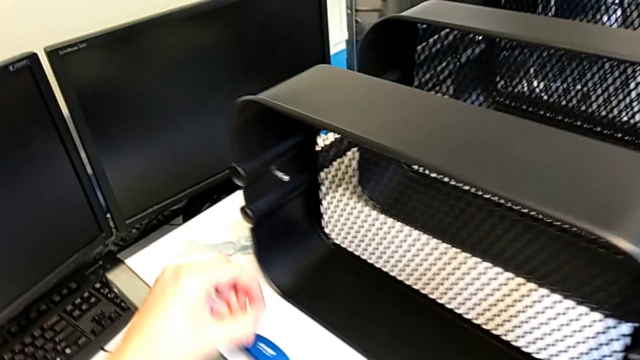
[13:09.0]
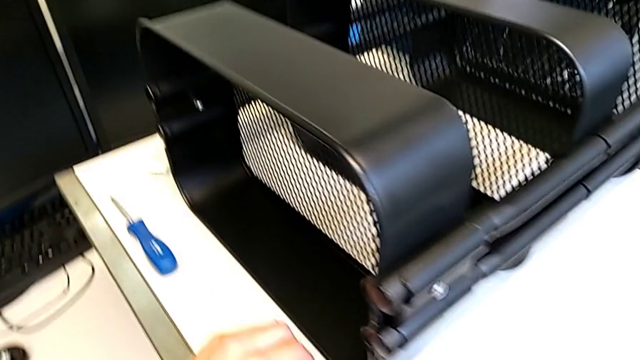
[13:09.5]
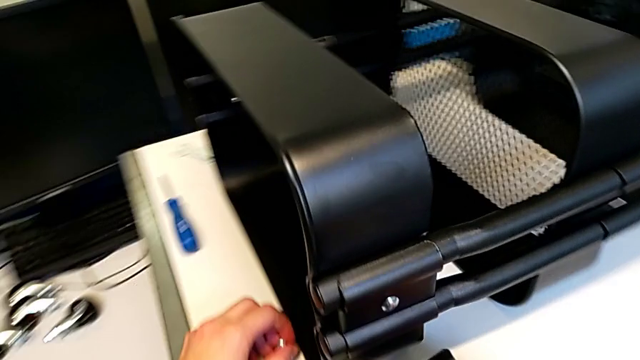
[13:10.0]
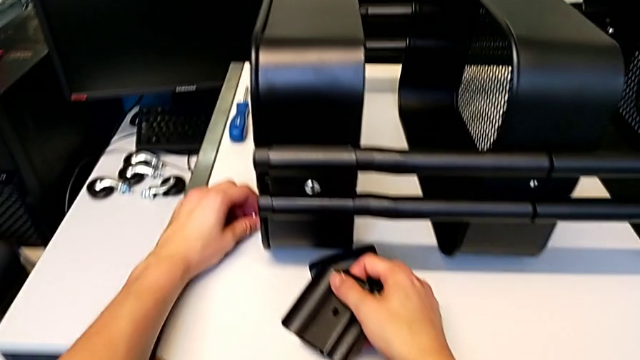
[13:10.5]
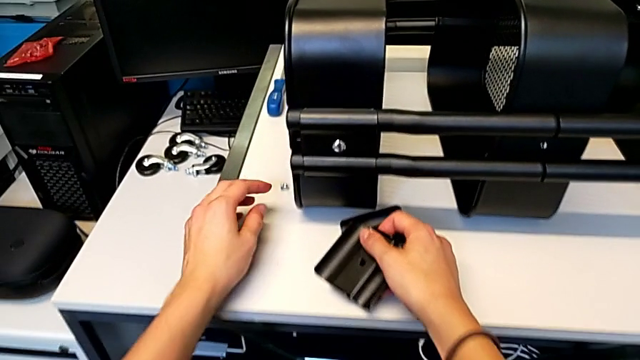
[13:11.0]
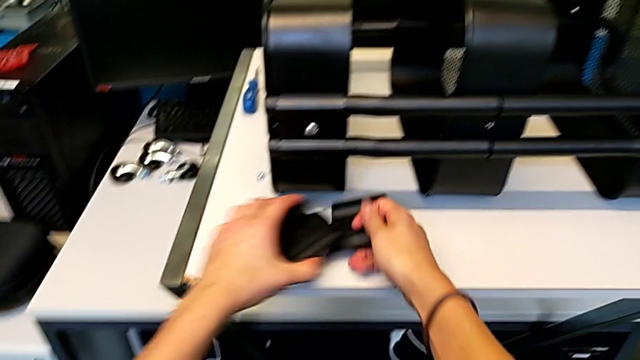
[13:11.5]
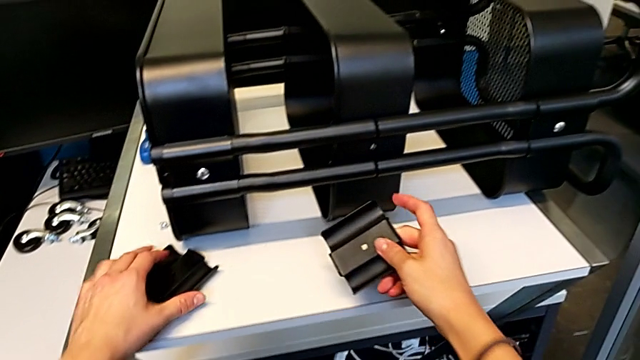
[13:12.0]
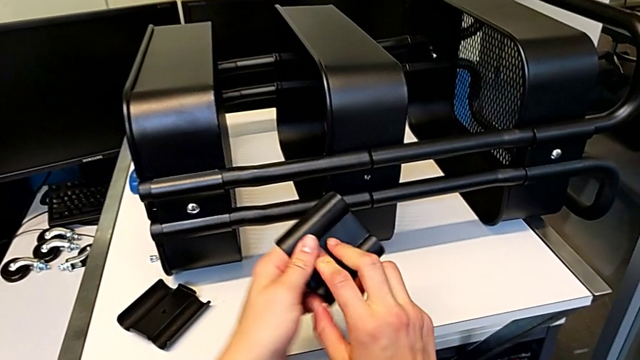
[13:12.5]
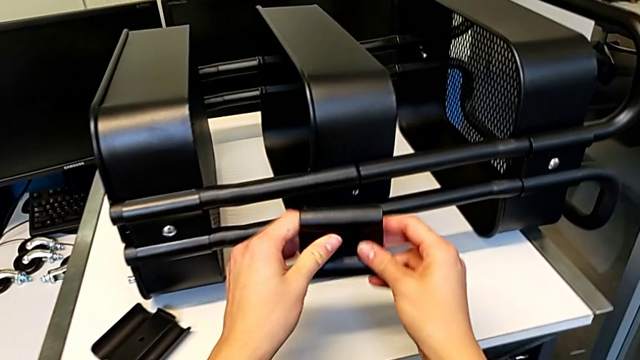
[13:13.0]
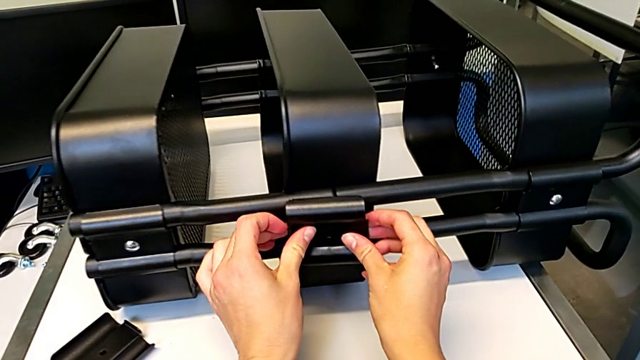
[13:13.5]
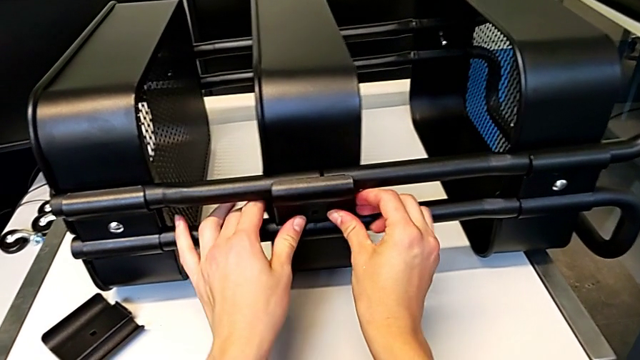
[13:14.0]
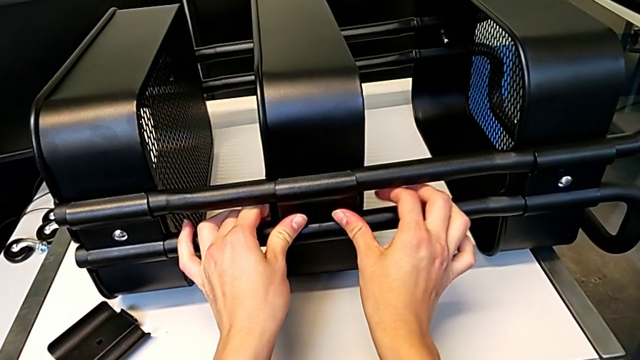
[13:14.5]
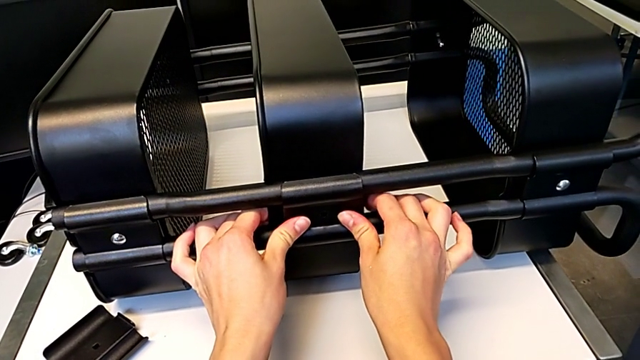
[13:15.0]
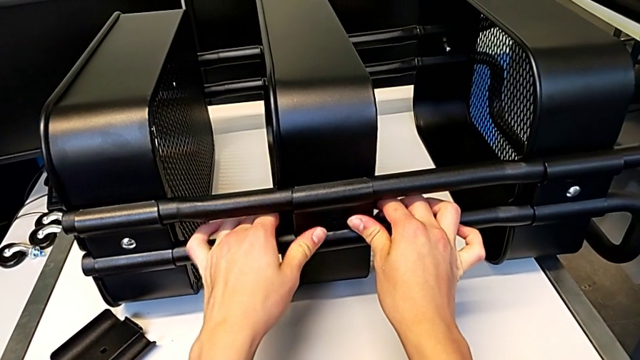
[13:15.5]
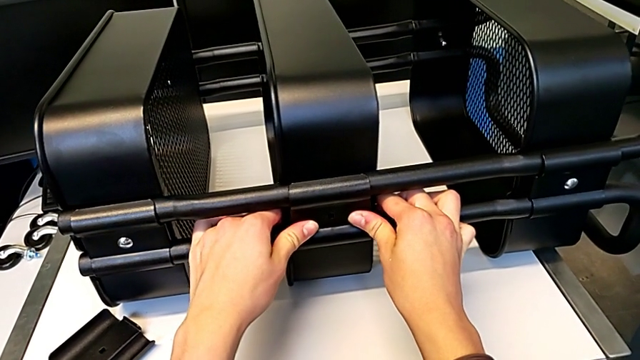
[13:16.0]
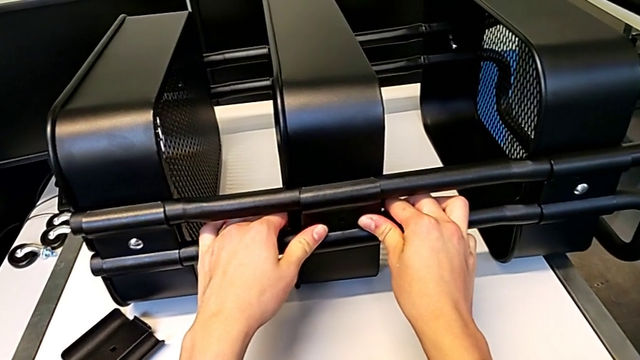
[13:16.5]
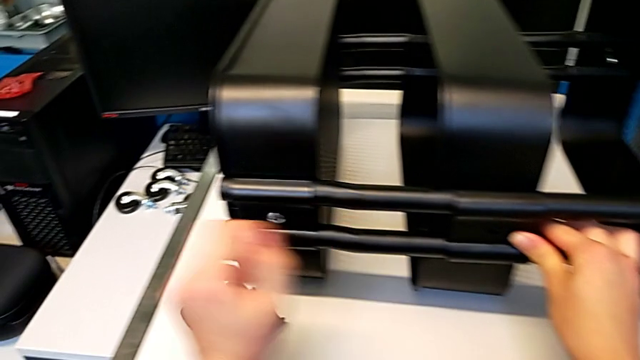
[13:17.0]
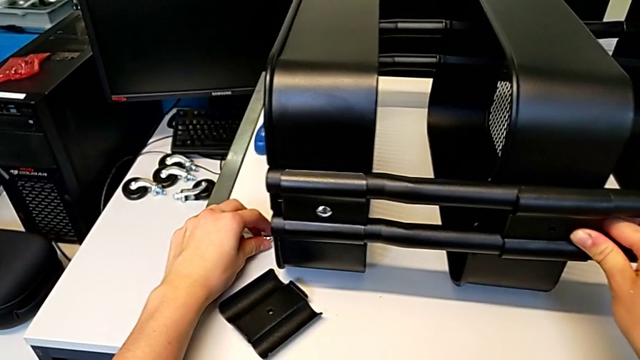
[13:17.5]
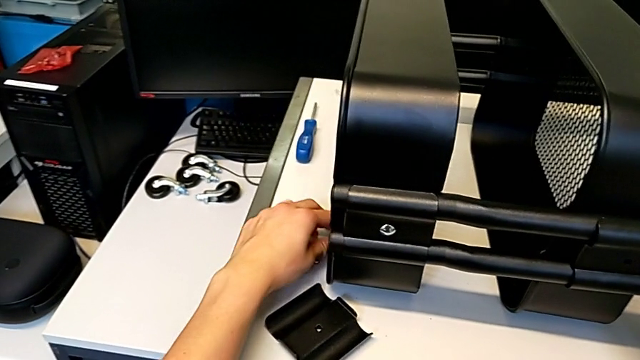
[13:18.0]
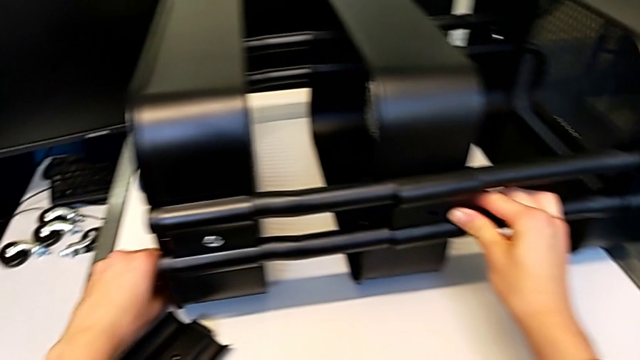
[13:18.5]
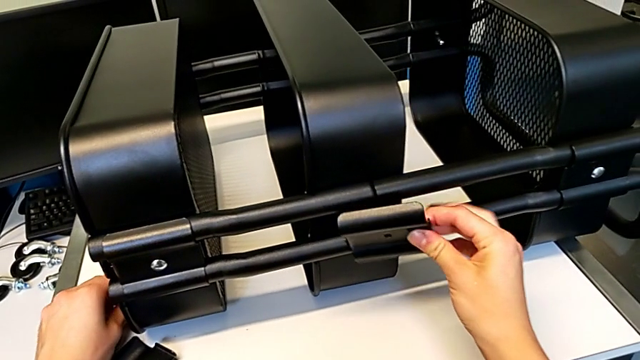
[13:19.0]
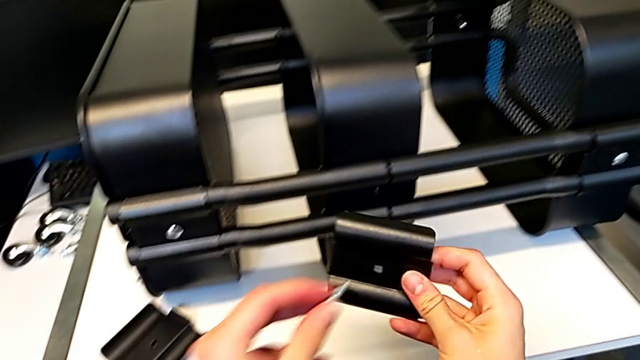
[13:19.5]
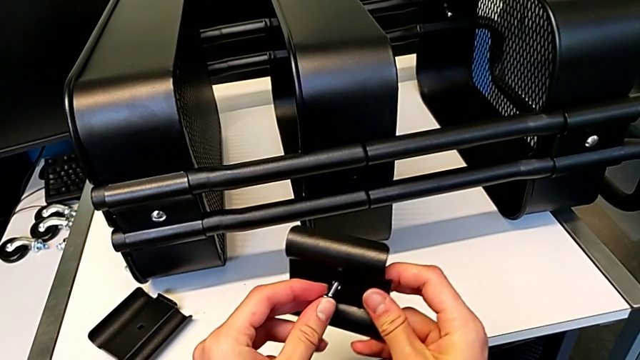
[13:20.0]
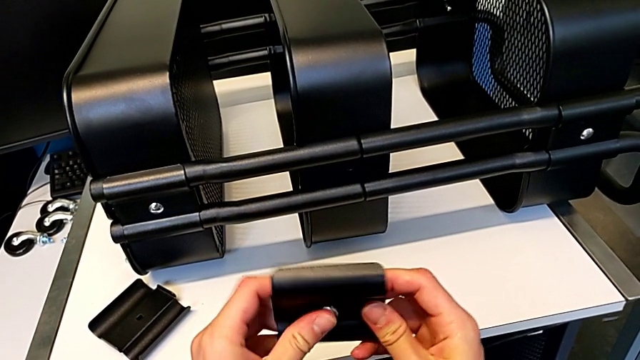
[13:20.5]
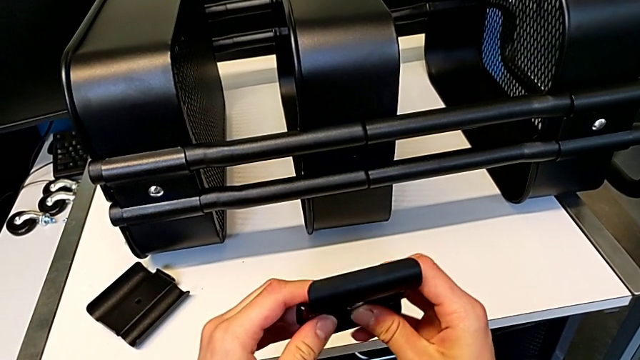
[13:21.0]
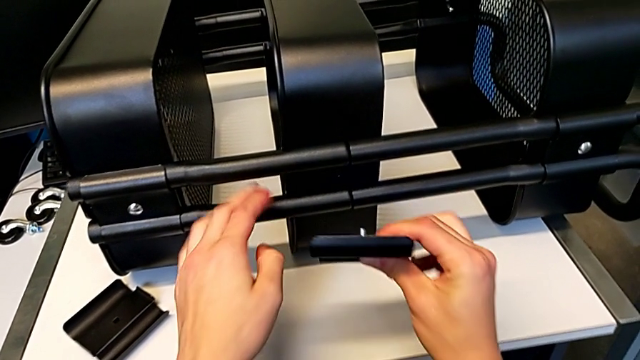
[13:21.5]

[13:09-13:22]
The camera wearer is assembling the first bracket in the middle tray. They place the bolt, place the hexagon cap nut, place the bracket, assemble it, align it, grab the bolt and insert it.

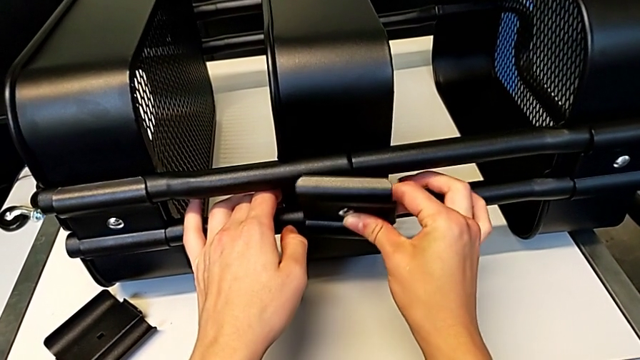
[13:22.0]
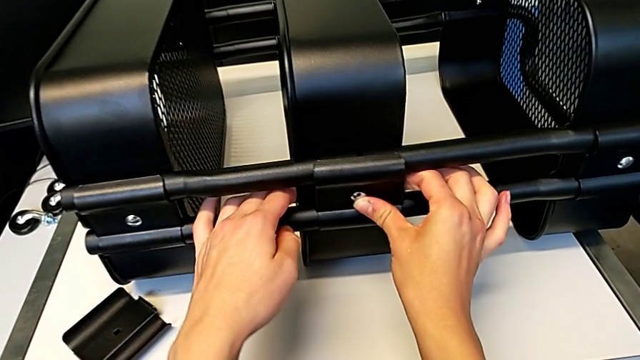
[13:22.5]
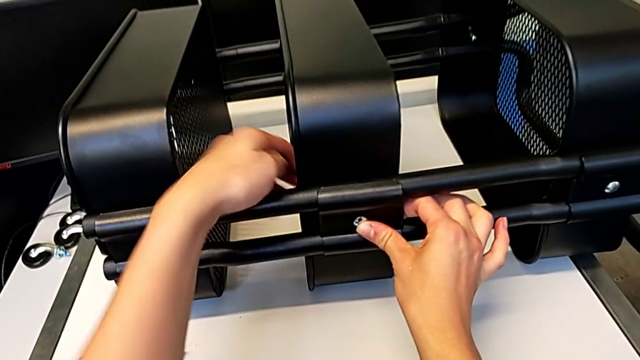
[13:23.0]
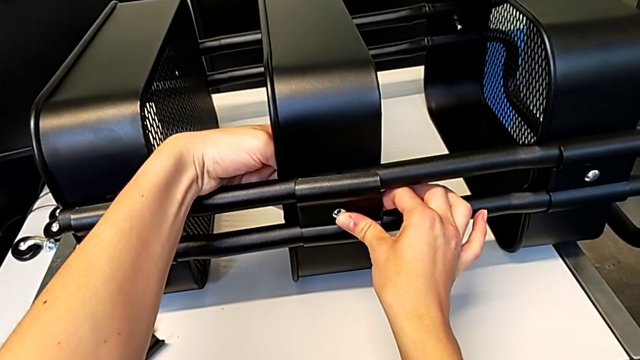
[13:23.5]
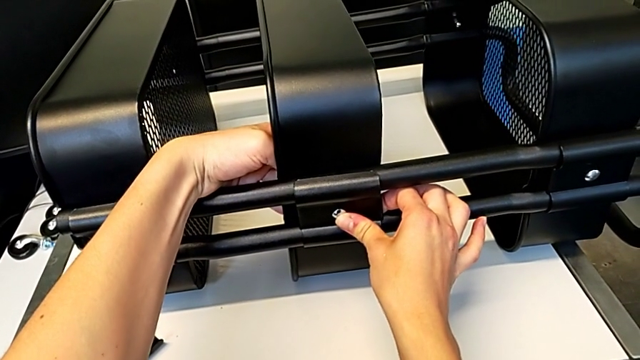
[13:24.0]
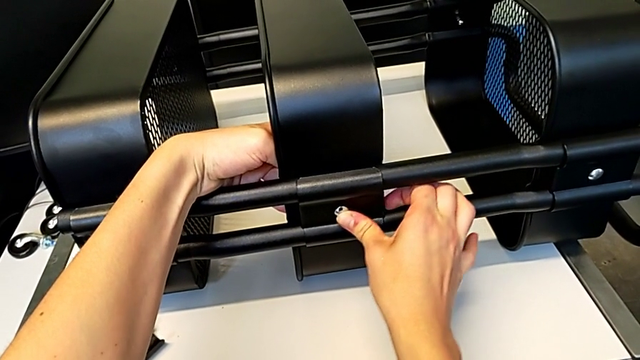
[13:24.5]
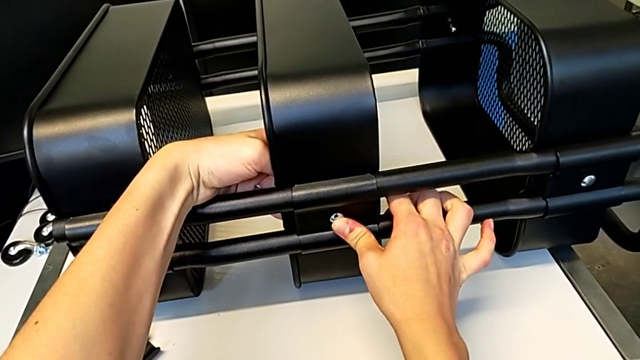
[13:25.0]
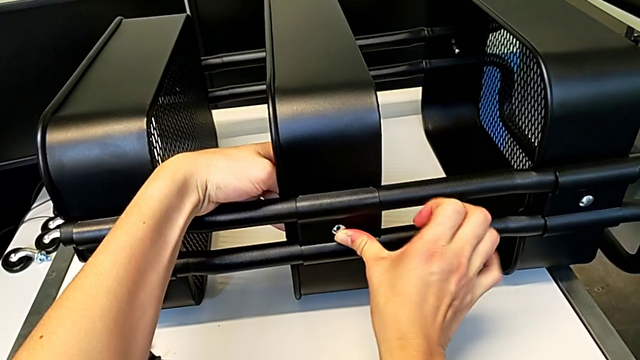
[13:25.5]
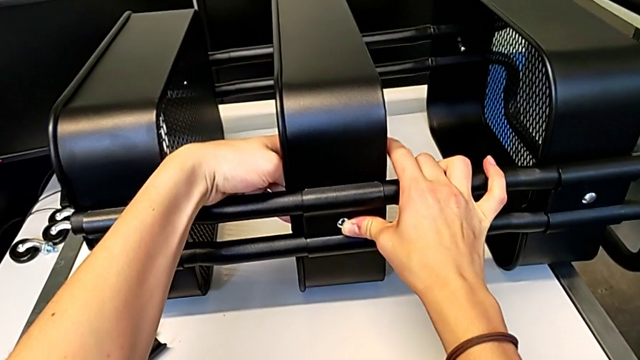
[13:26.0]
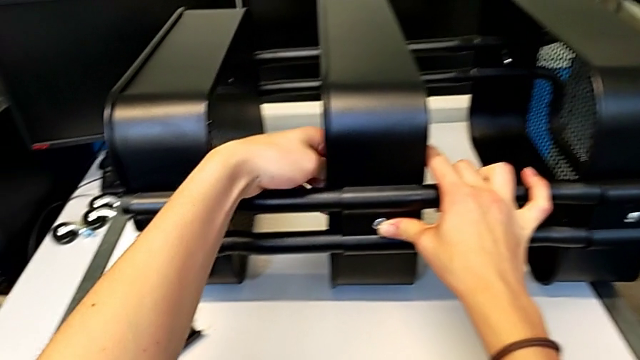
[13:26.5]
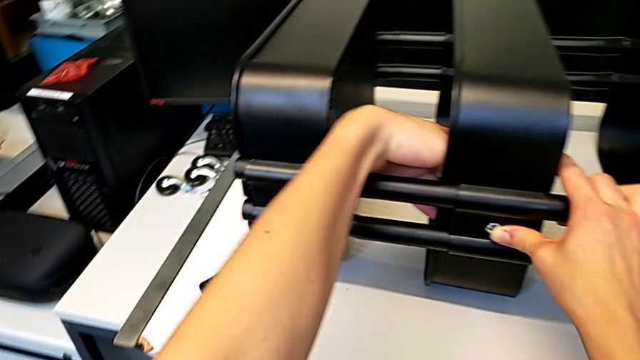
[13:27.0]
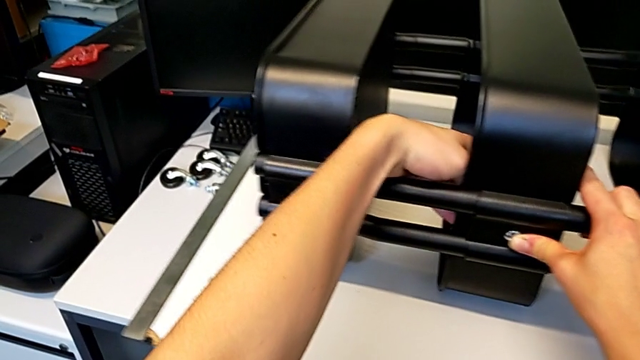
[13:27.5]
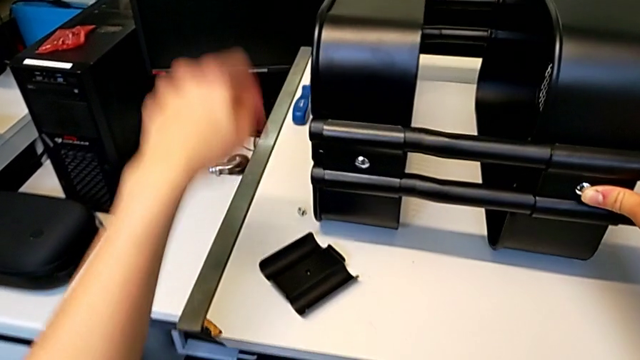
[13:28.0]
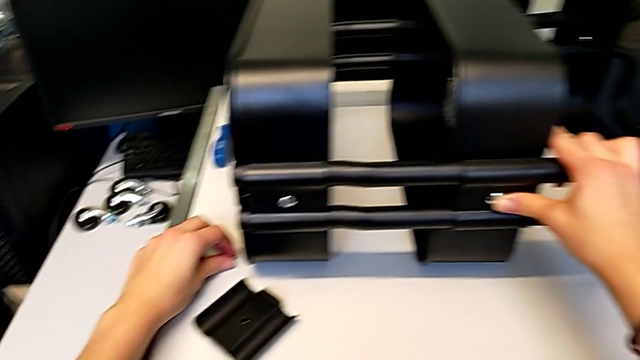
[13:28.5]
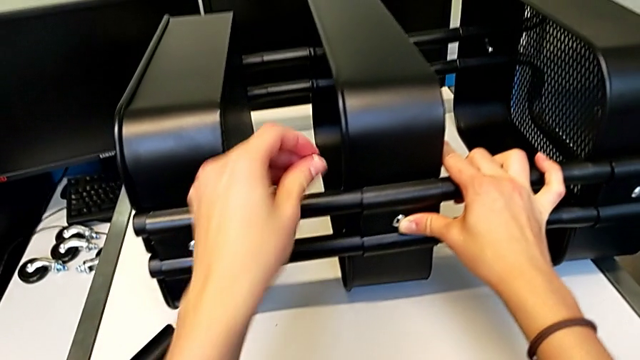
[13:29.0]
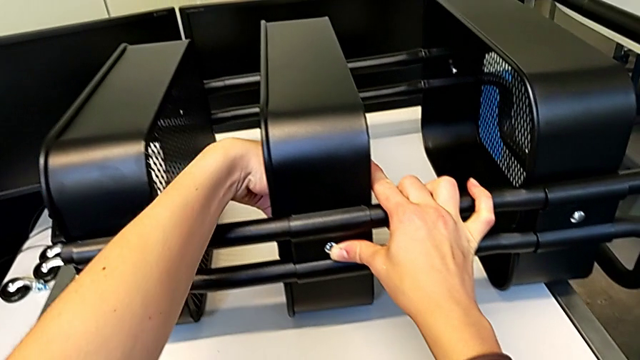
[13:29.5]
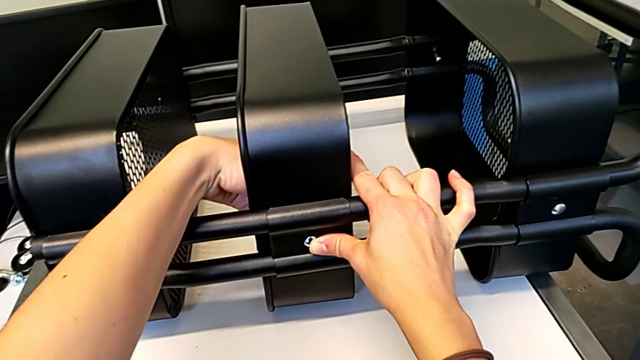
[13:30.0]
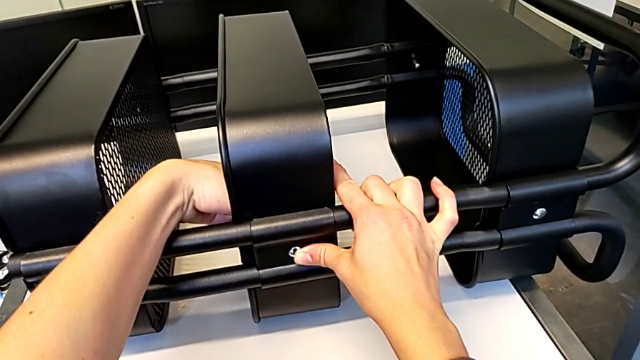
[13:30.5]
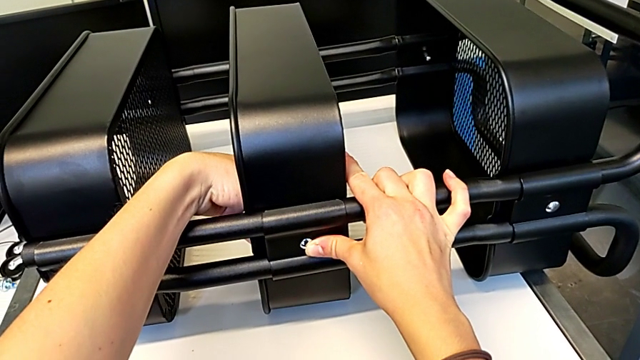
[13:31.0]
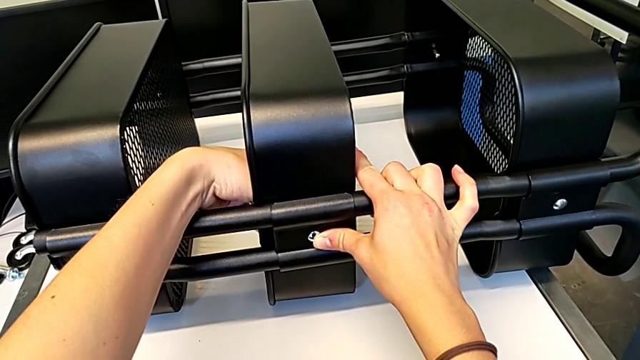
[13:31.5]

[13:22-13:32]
The camera wearer is assembling the first bracket in the middle tray. They insert the bolt, align it, grab the hexagon cap nut, insert it and begin to screw it.
